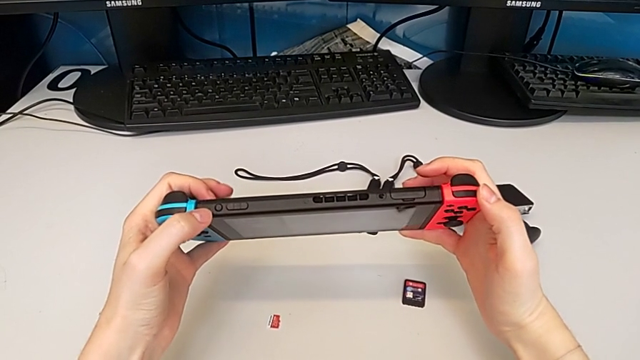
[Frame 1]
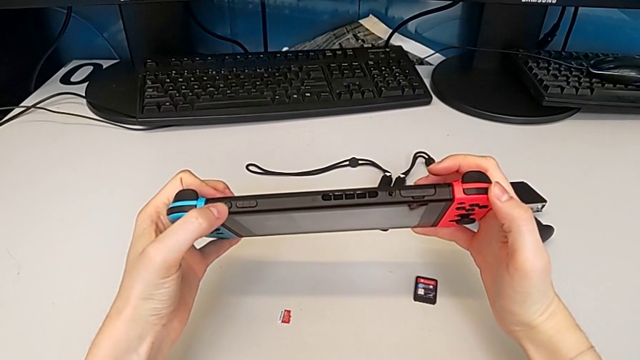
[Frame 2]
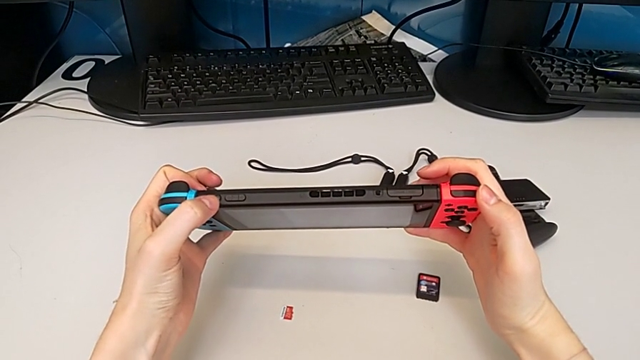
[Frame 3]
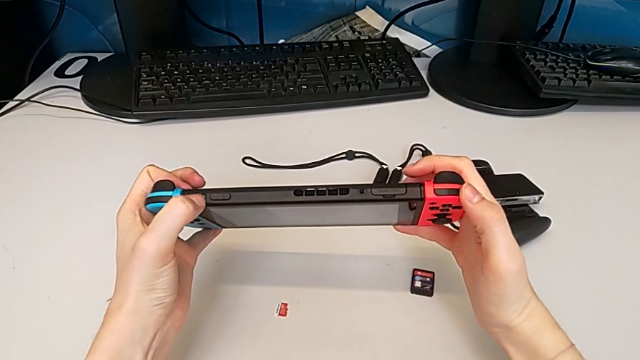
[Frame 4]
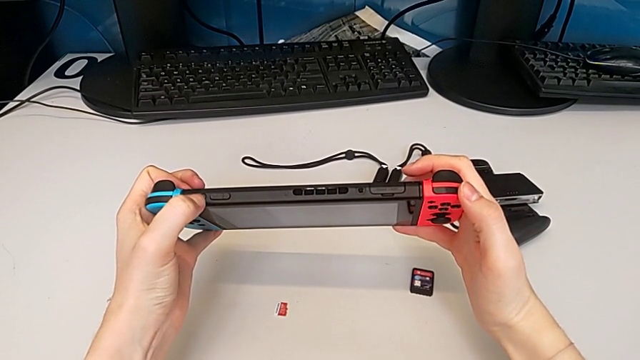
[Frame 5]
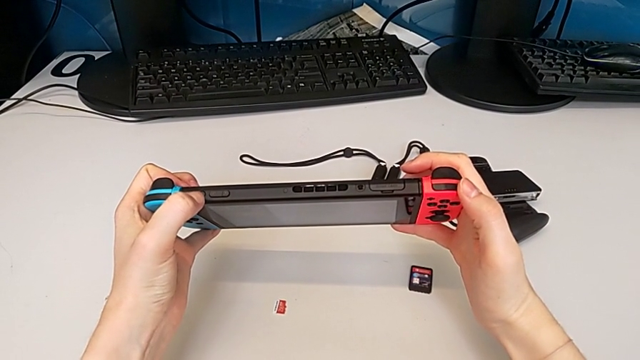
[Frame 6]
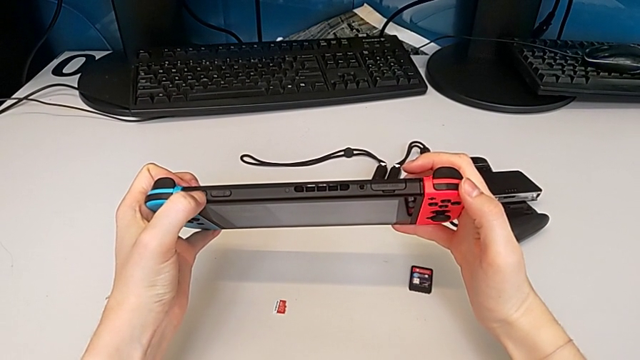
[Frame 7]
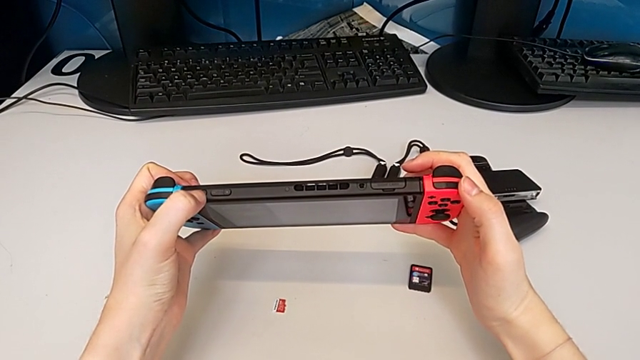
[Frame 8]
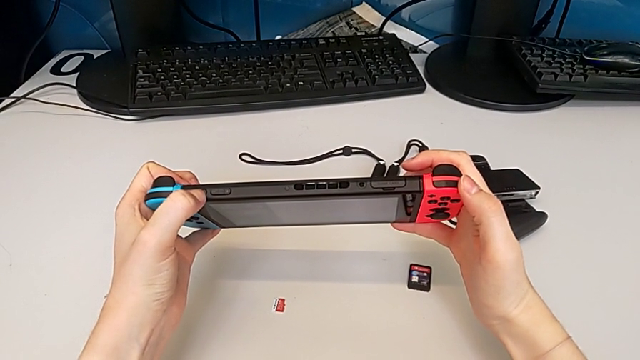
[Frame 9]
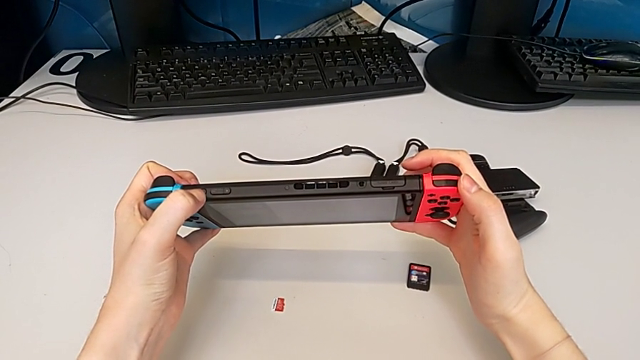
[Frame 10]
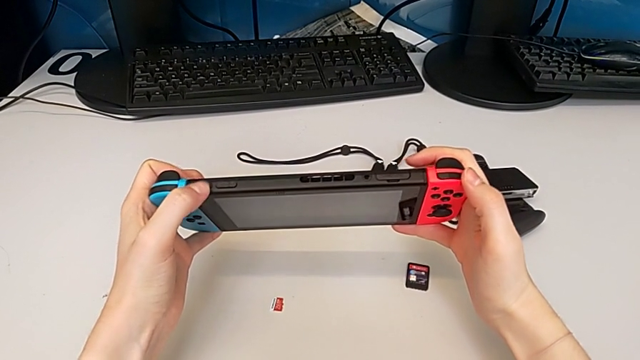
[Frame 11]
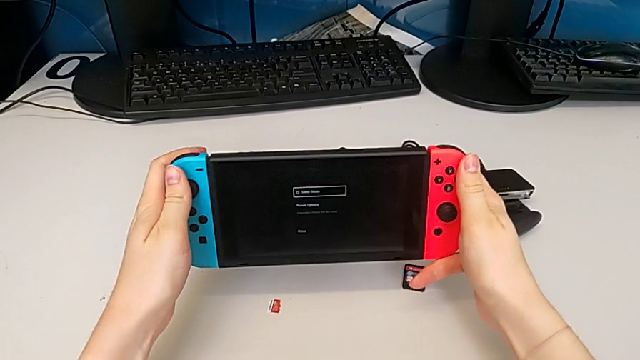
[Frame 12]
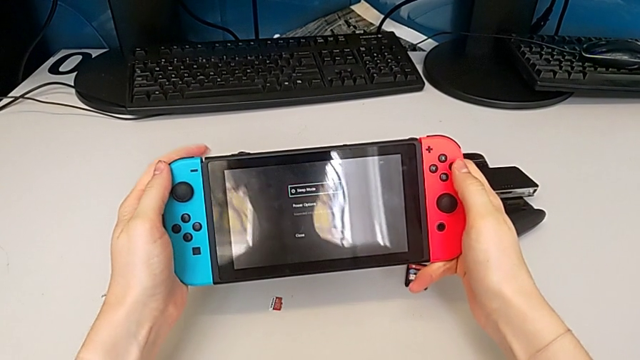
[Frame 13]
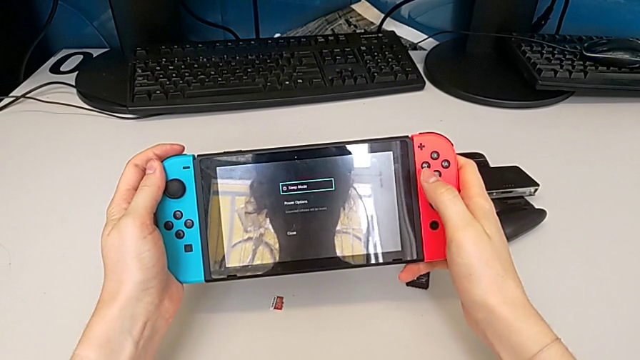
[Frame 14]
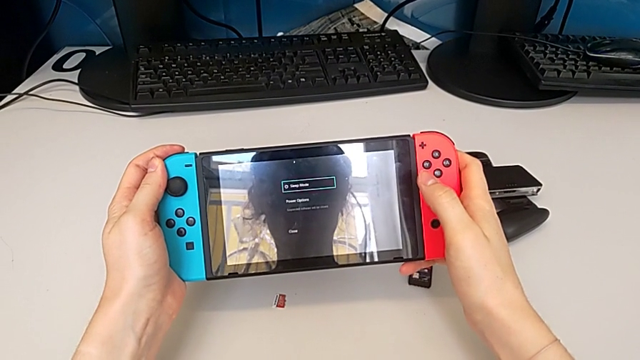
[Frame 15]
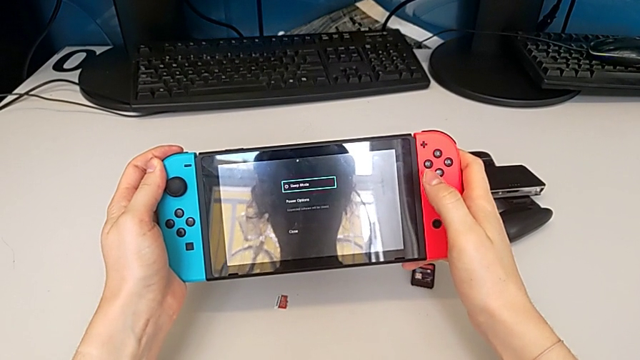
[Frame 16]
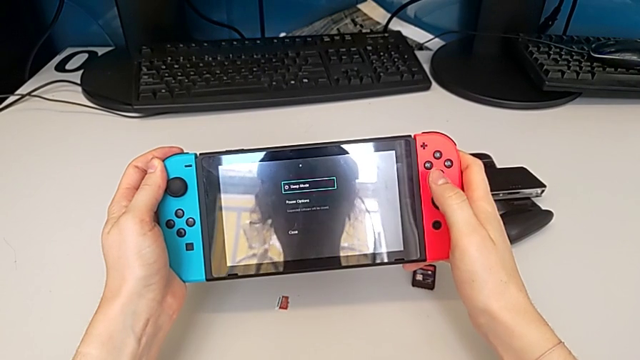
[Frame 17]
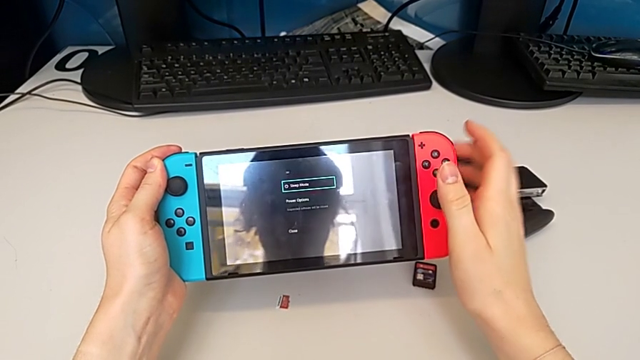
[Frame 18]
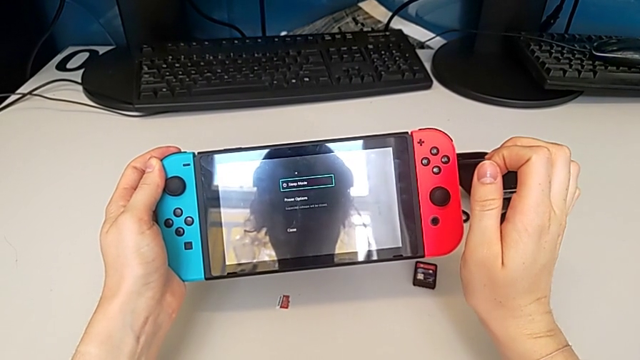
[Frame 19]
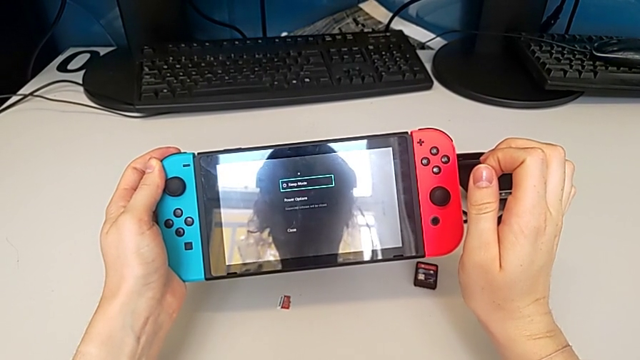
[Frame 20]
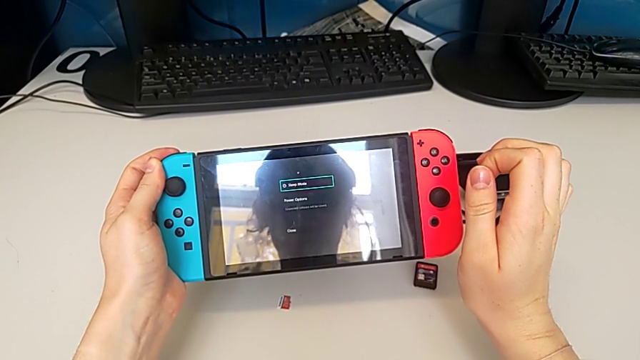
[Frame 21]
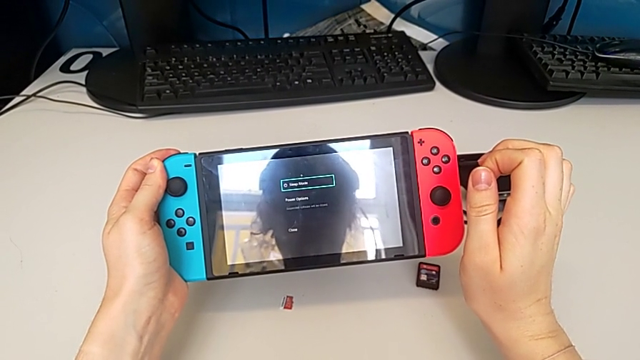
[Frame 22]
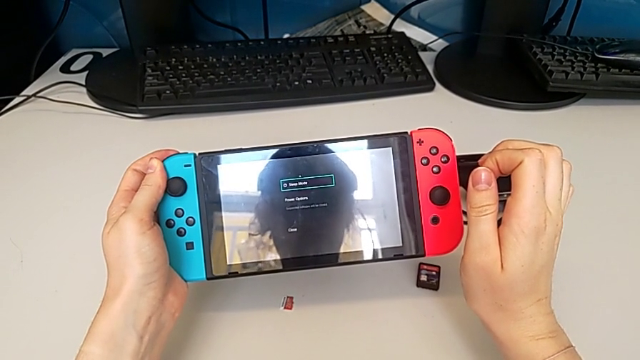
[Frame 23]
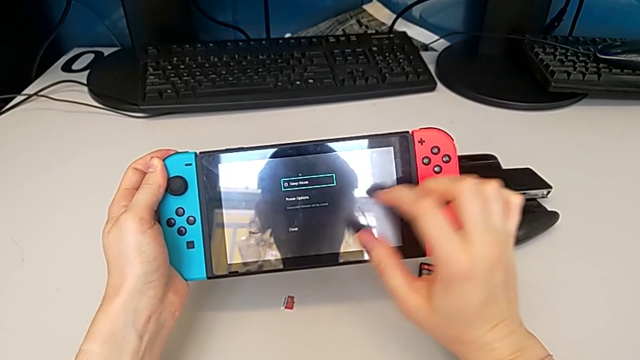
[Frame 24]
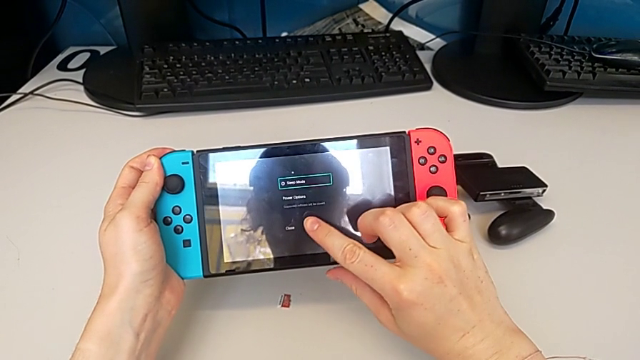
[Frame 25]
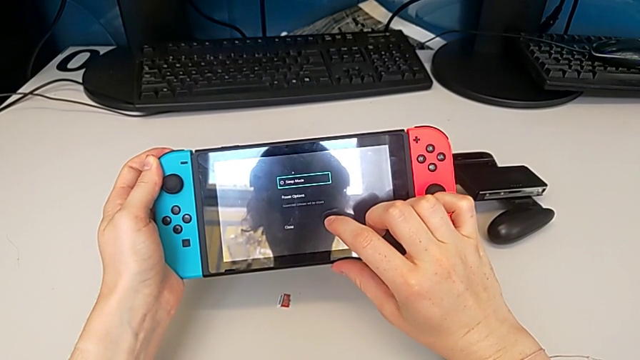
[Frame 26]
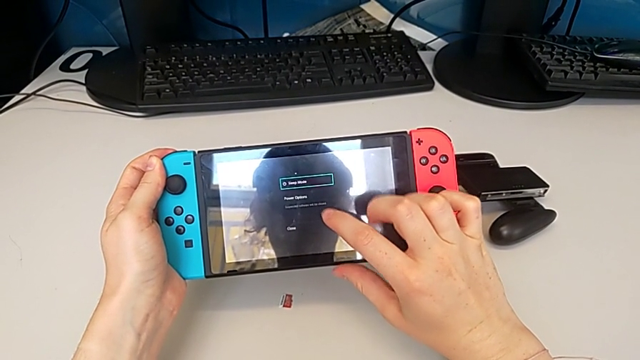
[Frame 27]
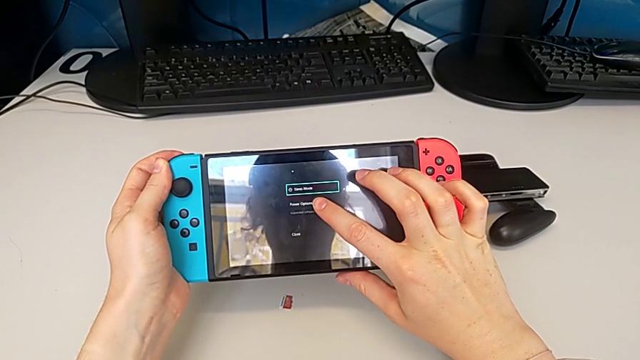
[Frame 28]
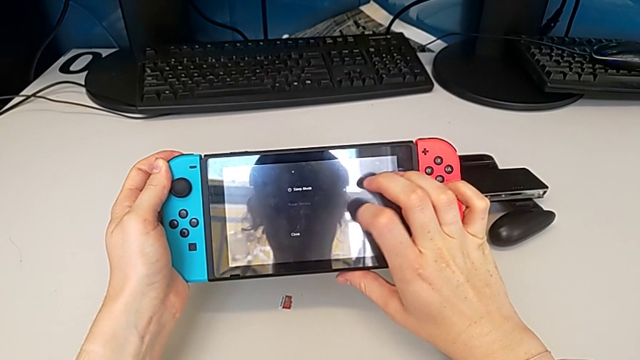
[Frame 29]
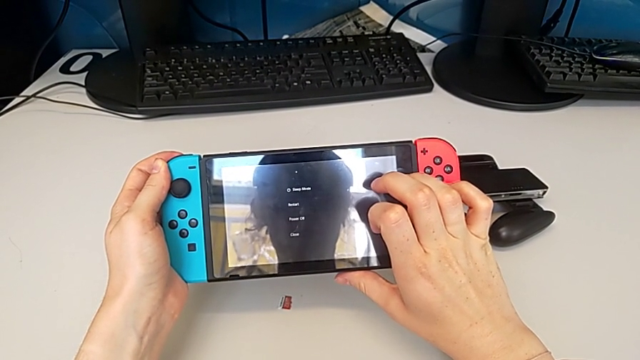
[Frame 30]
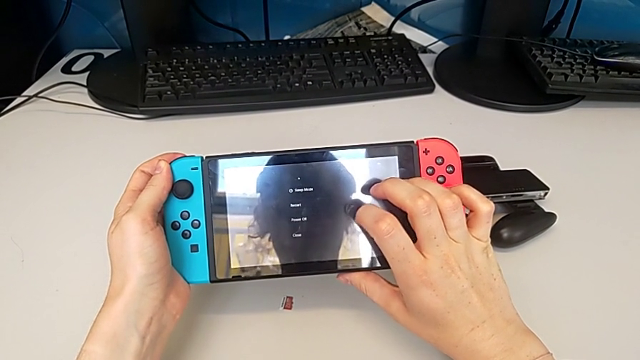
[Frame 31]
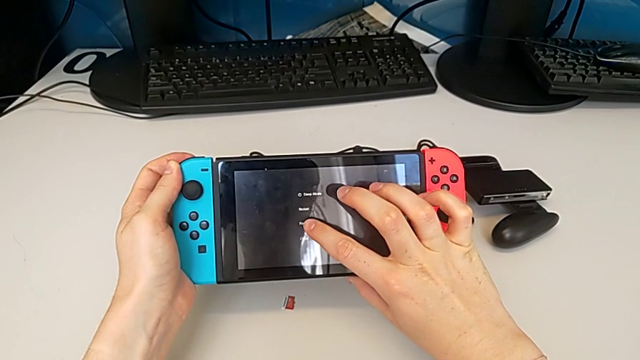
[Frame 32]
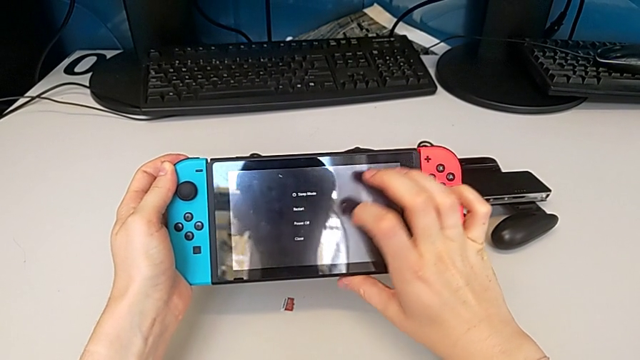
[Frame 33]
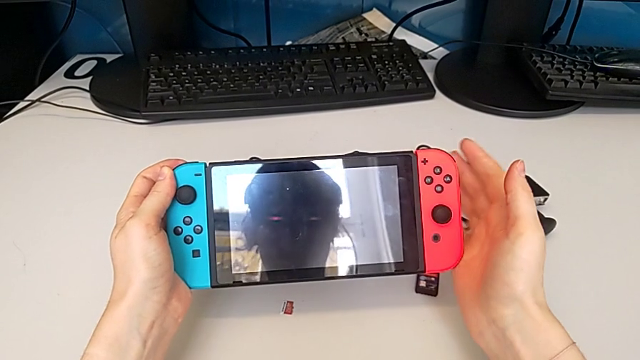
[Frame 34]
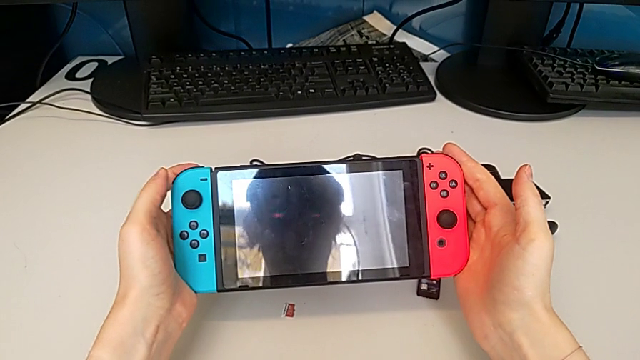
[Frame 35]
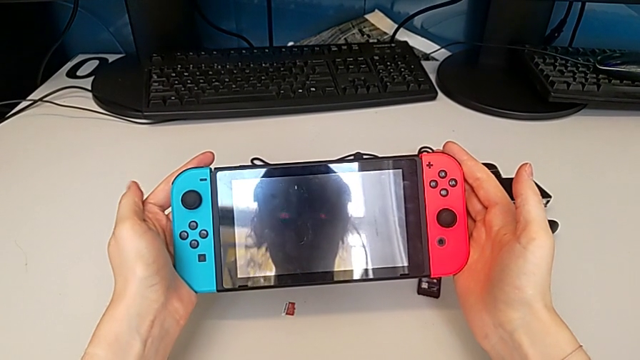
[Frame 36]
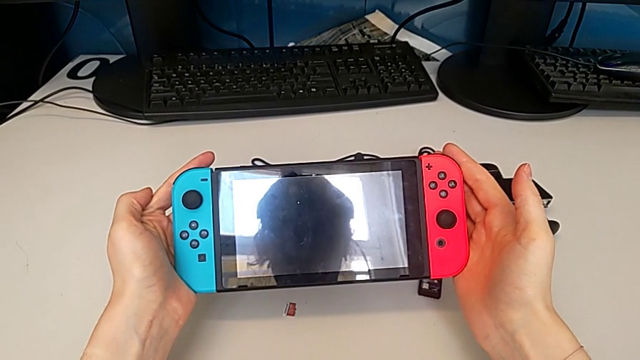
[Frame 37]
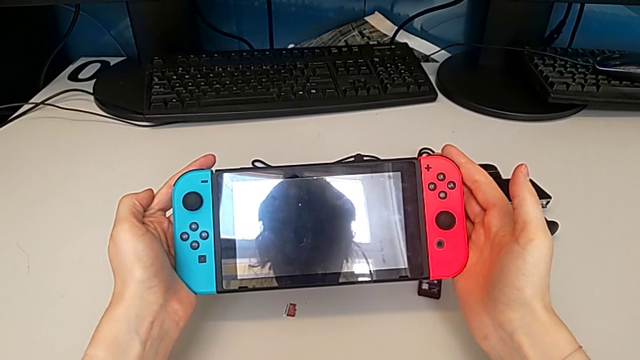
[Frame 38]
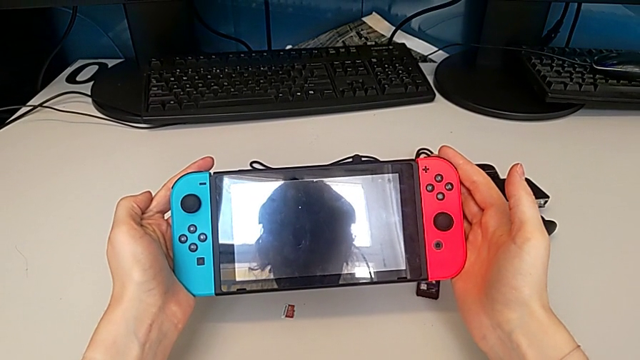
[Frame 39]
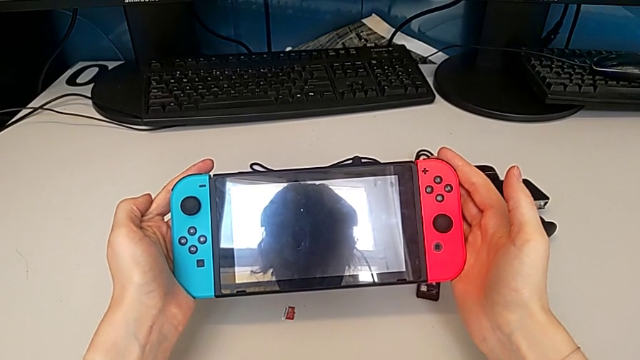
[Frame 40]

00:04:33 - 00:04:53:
The camera wearer turns off the Nintendo Switch. They press the power button, tap the touch screen and turn off the Nintendo Switch.
